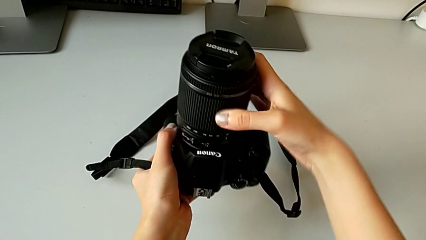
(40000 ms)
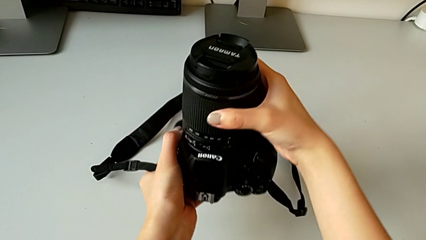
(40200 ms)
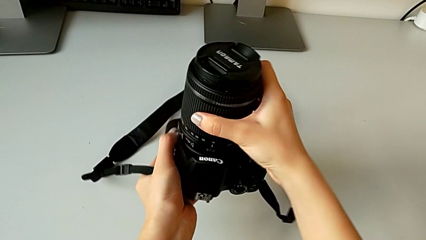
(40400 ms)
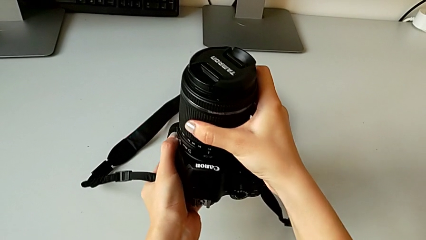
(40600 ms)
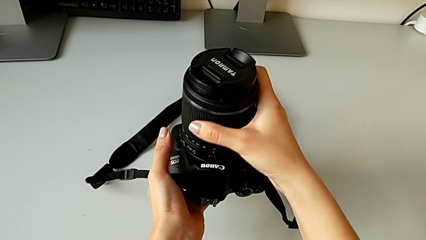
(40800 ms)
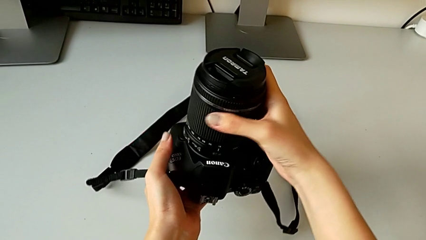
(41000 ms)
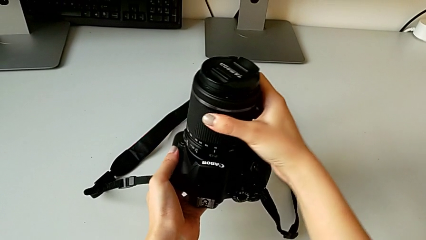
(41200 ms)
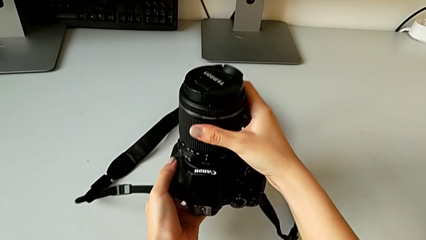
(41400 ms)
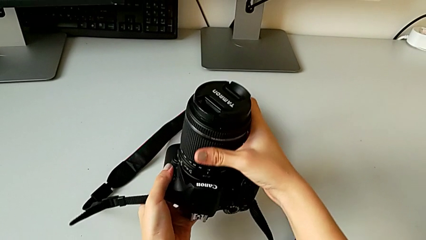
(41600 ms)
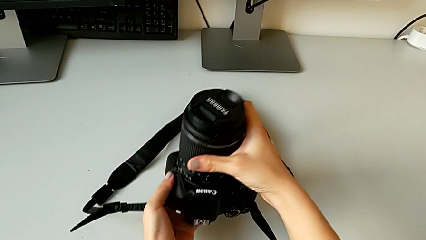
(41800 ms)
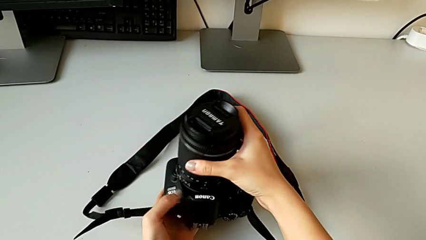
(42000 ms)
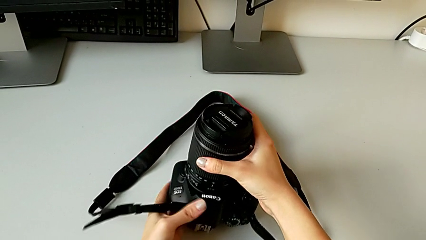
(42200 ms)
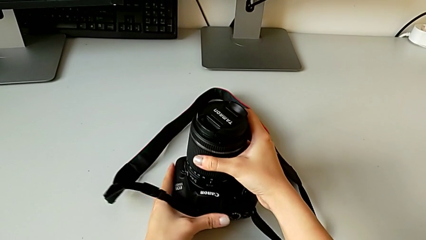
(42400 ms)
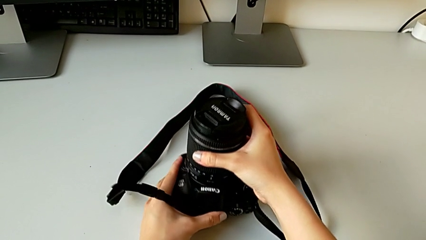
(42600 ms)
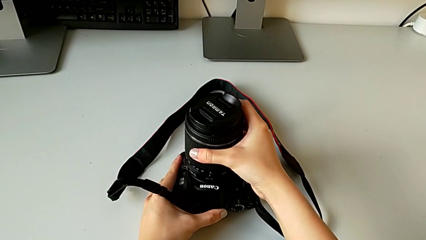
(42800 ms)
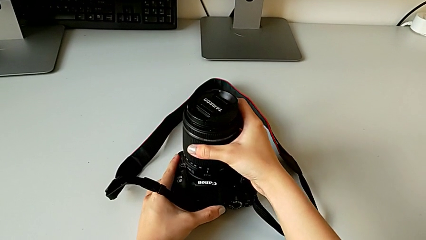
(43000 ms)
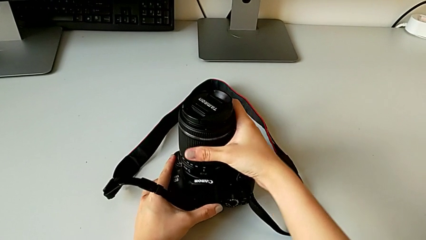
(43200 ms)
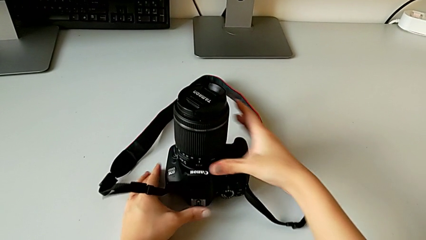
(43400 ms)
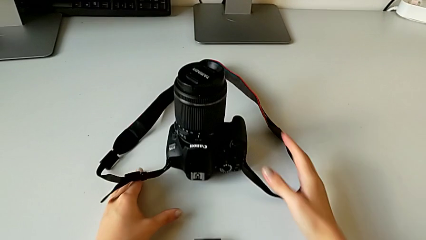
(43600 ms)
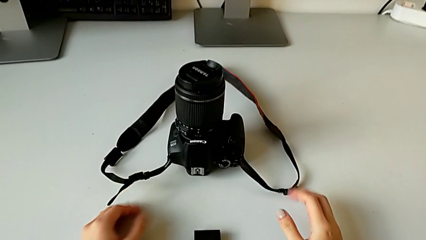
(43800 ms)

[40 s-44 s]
The camera wearer is attaching the lens to the DSLR. They rotate the lens and place the DSLR.

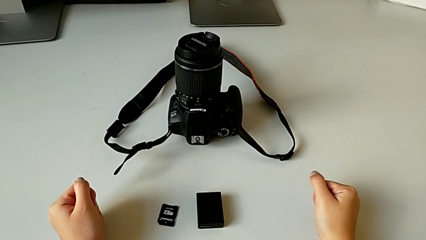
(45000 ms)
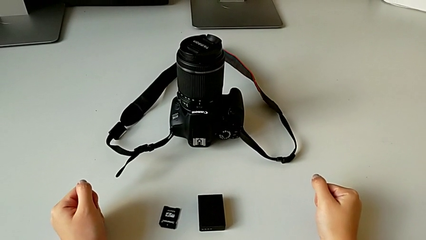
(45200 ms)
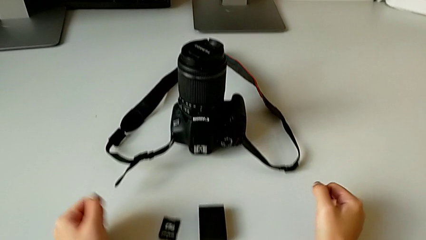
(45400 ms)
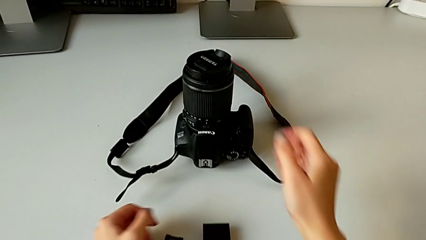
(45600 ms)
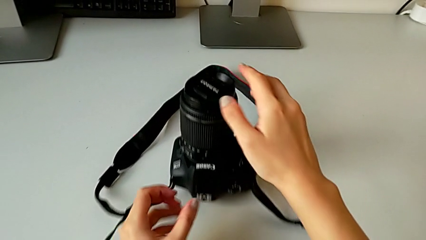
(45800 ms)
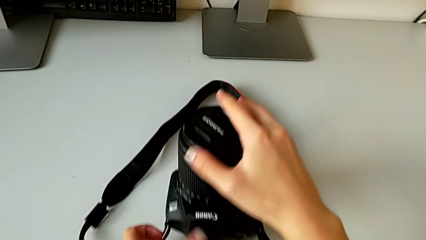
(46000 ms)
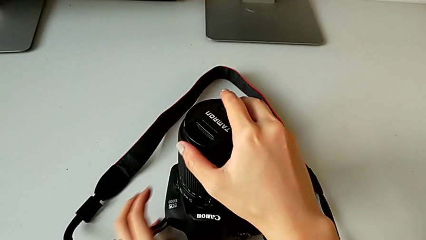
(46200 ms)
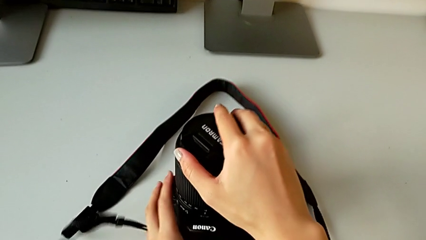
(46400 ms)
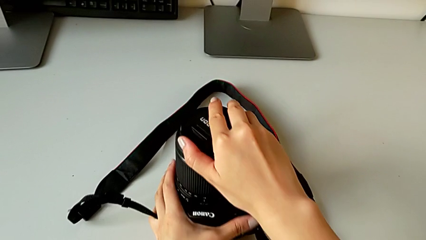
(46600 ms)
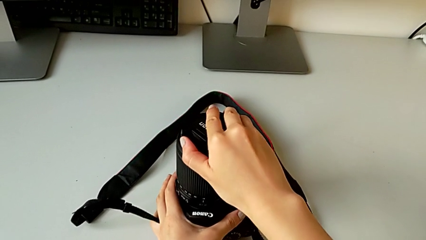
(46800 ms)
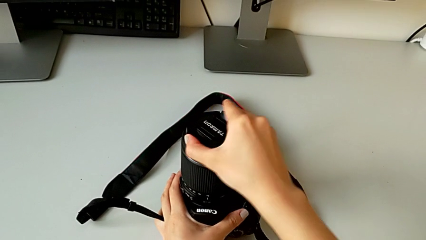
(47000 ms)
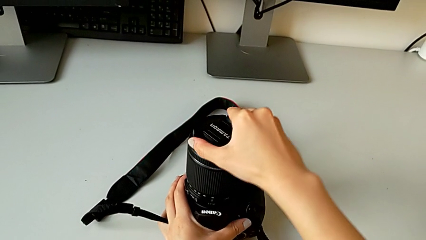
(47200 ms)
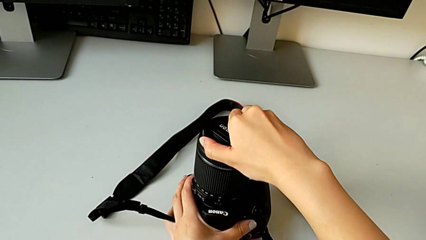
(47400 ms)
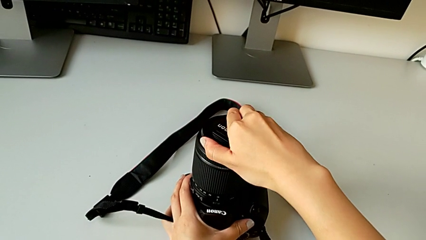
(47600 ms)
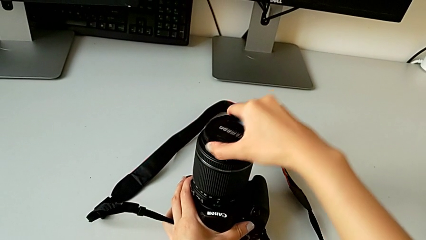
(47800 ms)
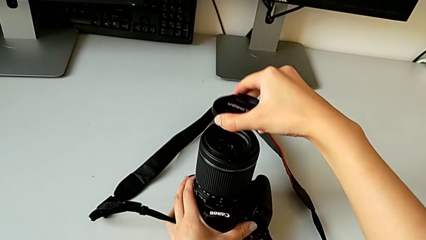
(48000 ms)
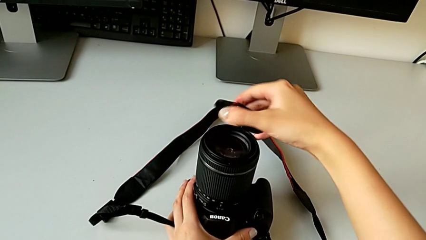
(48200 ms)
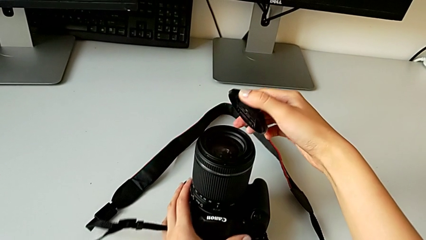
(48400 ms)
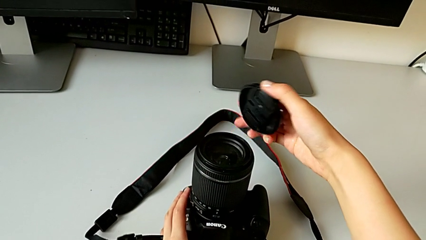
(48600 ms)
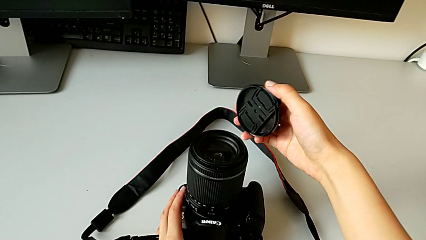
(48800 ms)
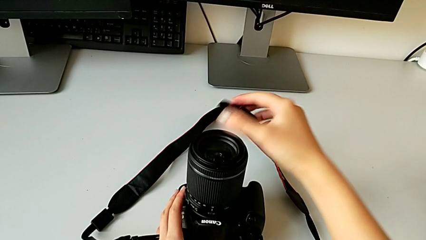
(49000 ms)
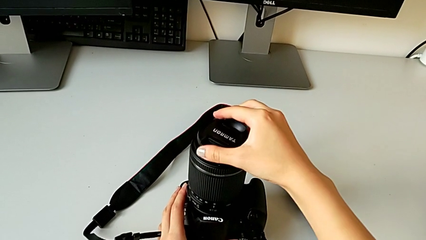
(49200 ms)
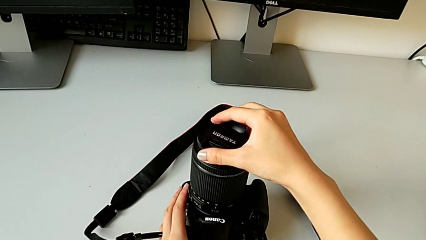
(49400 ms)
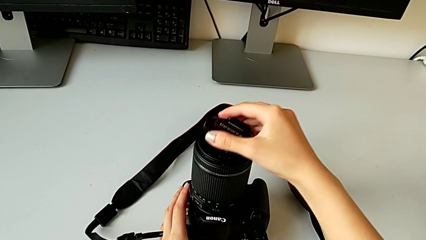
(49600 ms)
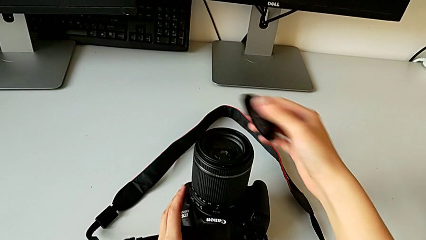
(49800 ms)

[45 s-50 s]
The camera wearer detaches the cover of the lens of the DSLR. They grab the lens cover and withdraw it.

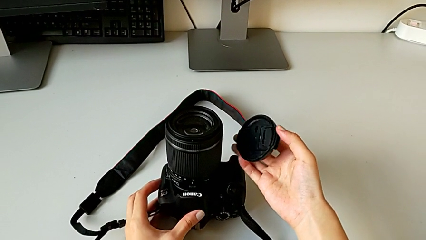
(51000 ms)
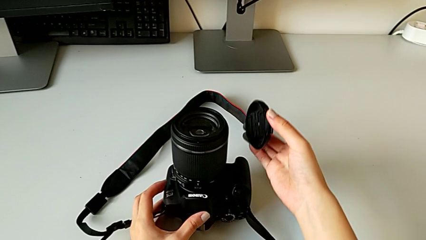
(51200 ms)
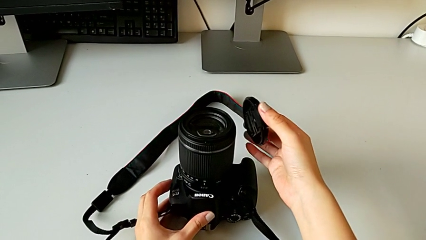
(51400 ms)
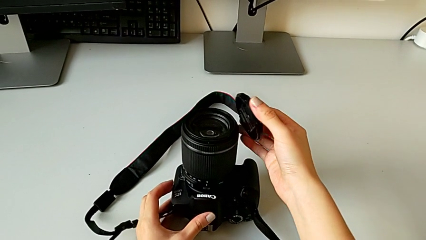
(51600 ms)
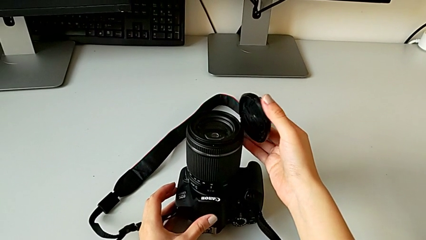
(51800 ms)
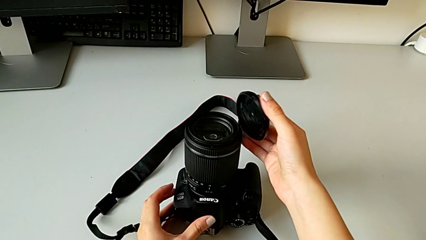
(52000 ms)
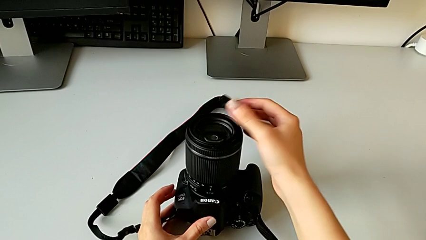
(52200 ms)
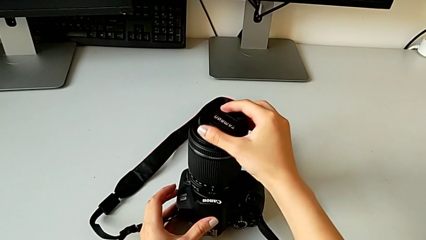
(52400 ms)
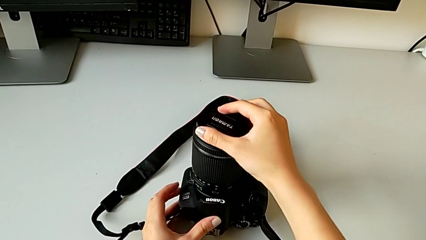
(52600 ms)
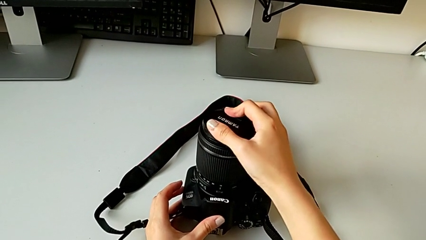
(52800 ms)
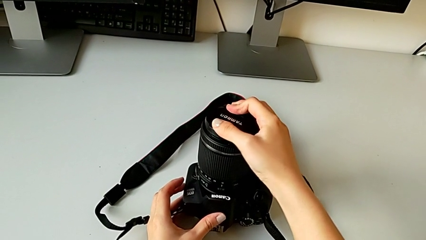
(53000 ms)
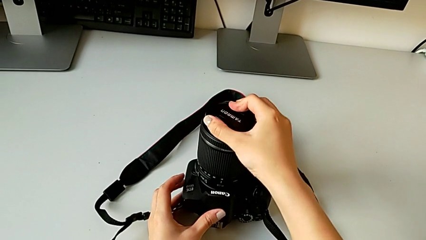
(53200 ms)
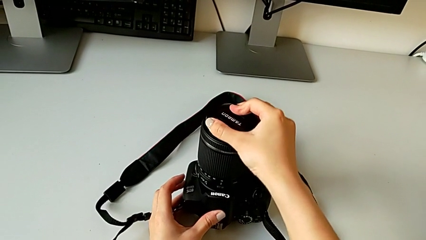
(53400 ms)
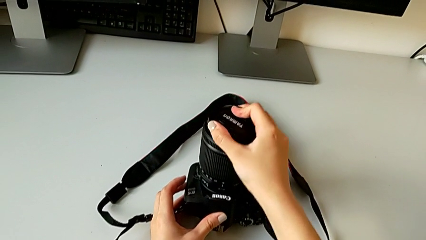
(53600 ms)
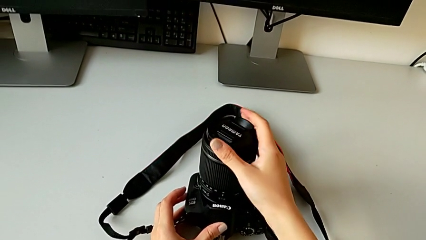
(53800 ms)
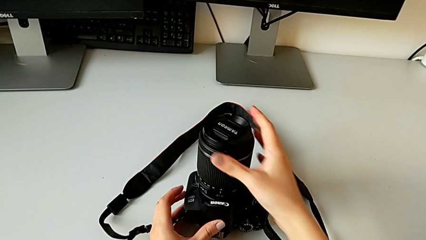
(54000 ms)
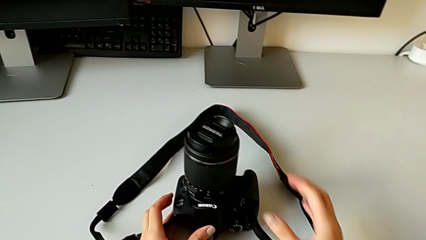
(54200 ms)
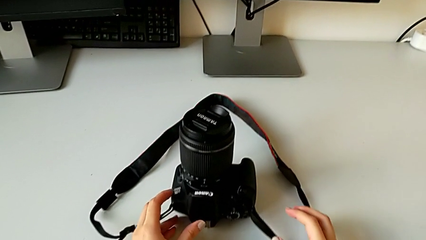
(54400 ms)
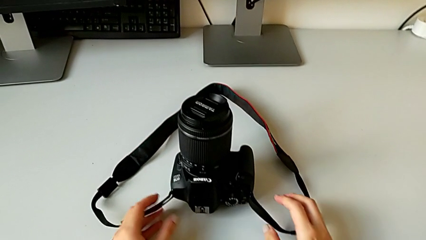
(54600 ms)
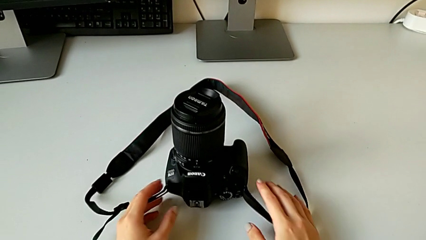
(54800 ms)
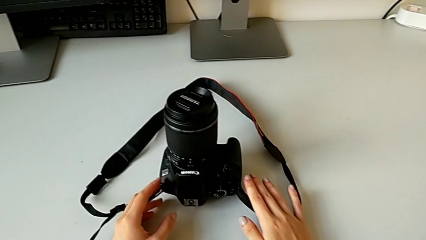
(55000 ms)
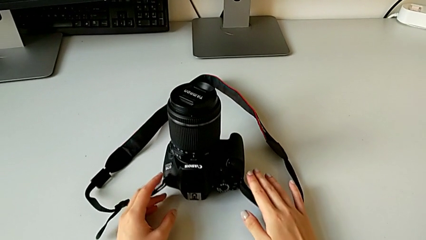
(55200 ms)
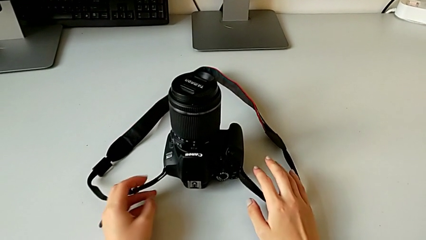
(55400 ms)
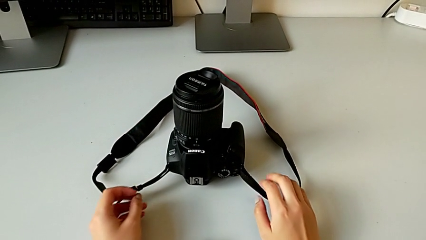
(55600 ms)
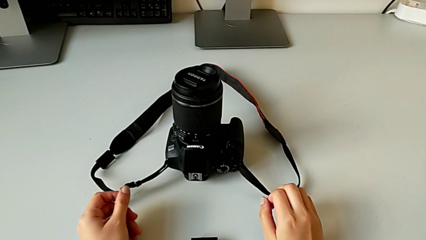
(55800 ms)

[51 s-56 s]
The camera wearer attaches the cover of the lens of the DSLR. They assemble the lens cover and press it.

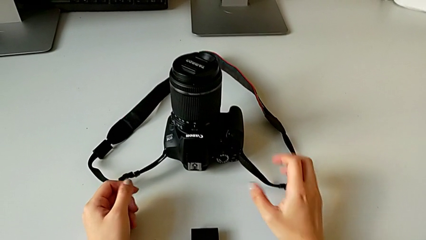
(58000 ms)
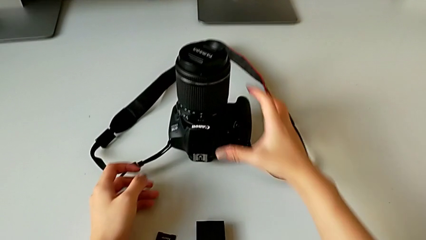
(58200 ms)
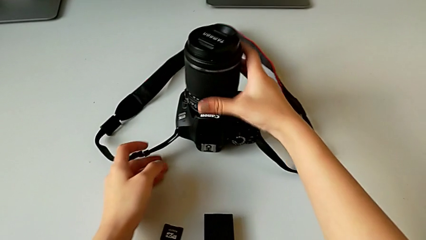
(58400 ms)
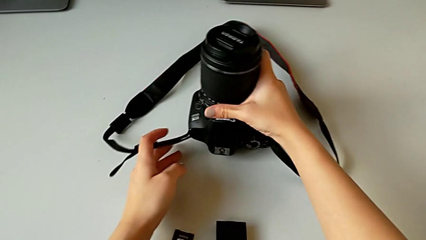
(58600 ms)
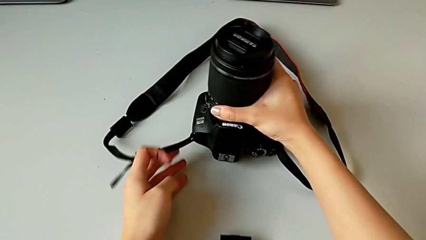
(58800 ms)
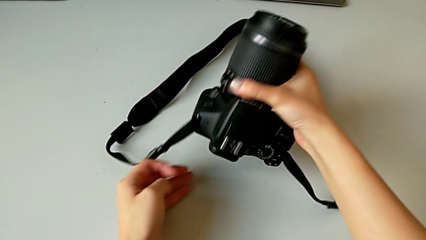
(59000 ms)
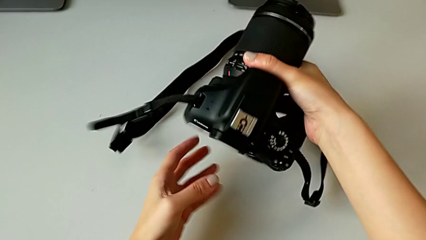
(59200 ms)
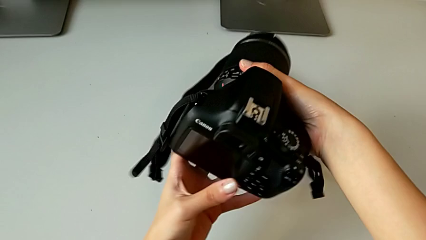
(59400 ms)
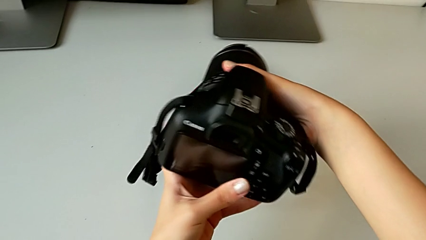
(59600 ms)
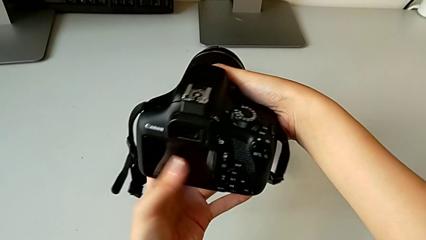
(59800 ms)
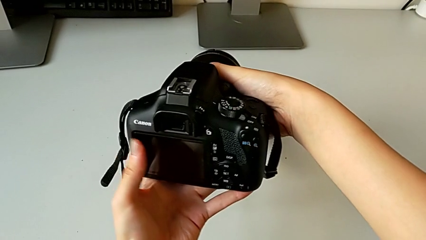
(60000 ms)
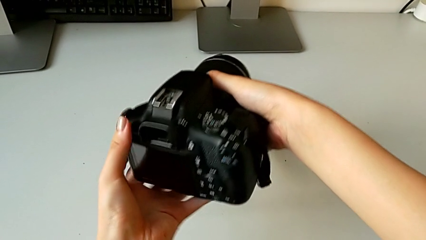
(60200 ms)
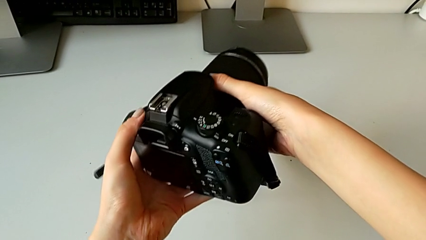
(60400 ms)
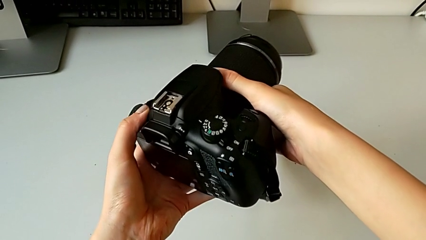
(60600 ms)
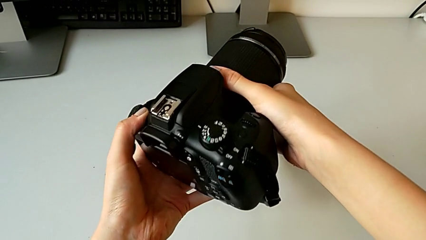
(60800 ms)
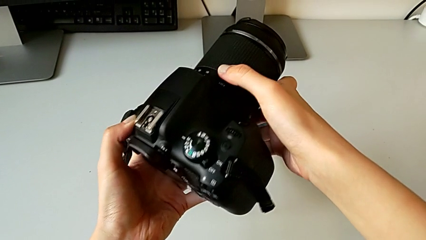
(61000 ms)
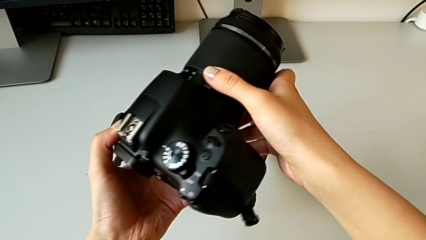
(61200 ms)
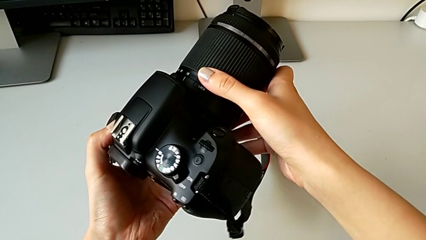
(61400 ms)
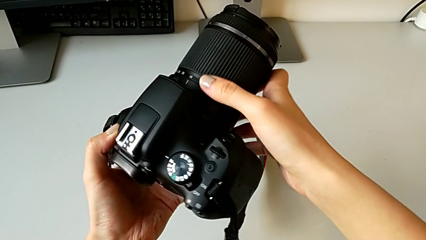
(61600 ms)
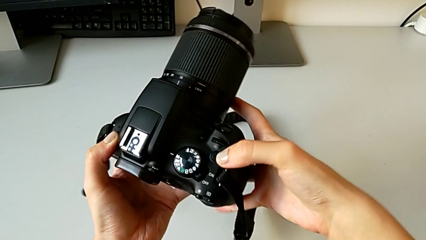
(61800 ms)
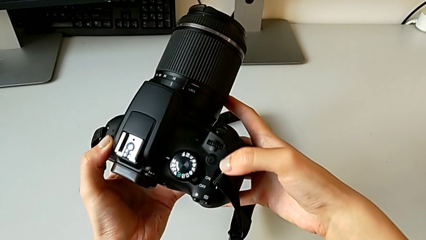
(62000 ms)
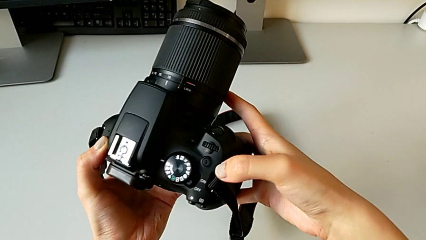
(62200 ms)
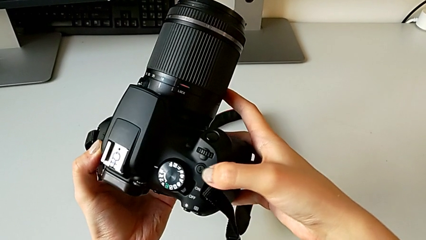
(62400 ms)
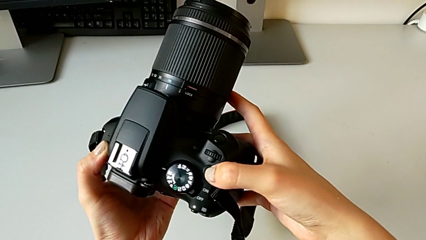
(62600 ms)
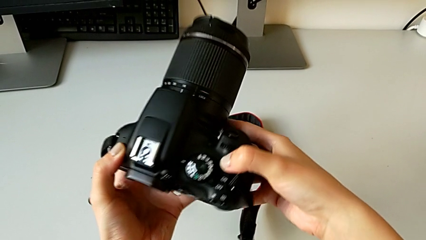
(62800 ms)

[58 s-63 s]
The camera wearer is turning on the DSLR. They grab the DSLR, lift it and inspect it.
